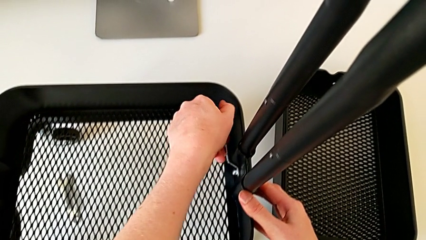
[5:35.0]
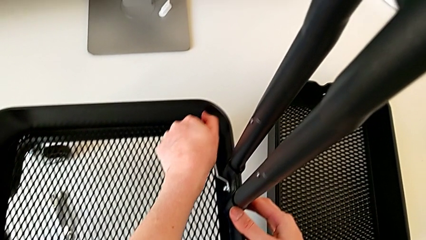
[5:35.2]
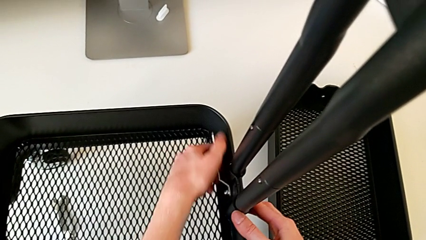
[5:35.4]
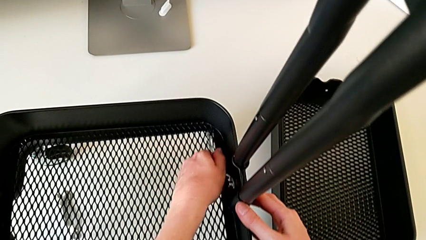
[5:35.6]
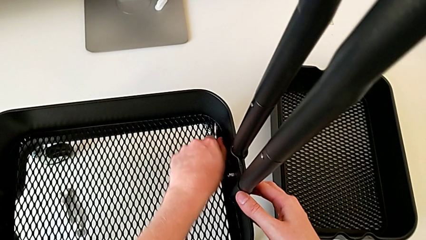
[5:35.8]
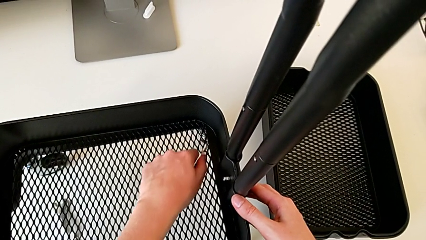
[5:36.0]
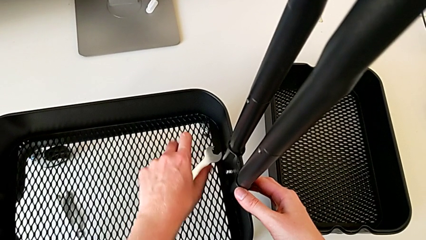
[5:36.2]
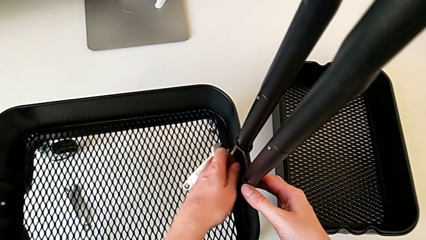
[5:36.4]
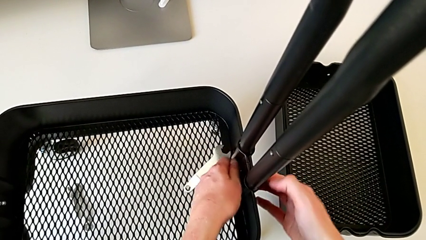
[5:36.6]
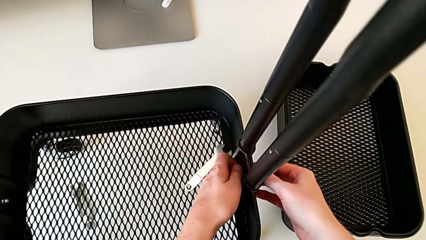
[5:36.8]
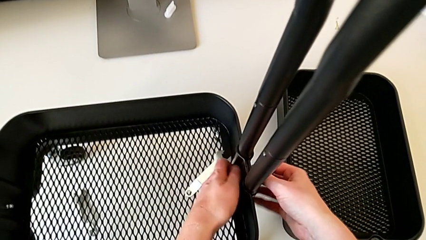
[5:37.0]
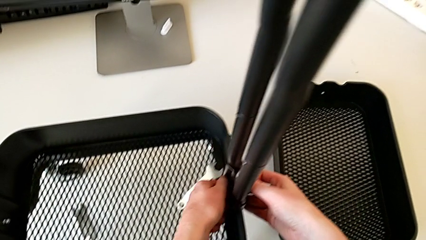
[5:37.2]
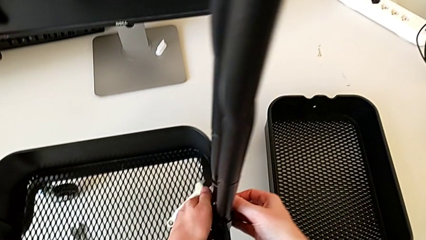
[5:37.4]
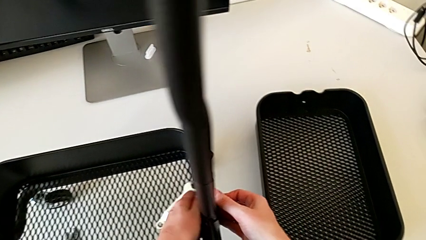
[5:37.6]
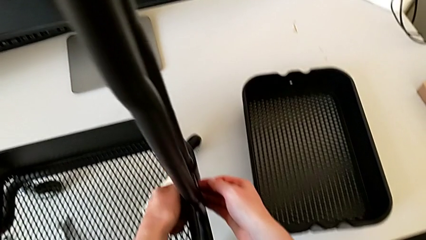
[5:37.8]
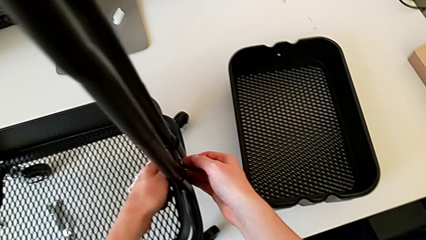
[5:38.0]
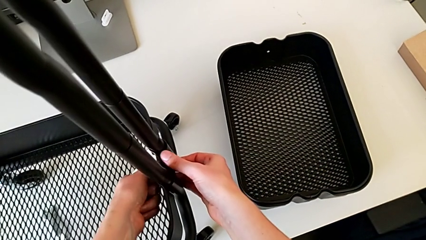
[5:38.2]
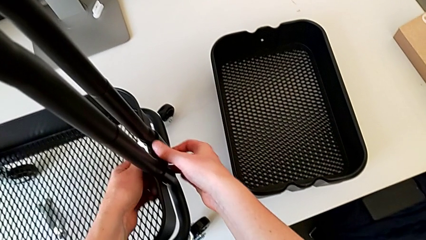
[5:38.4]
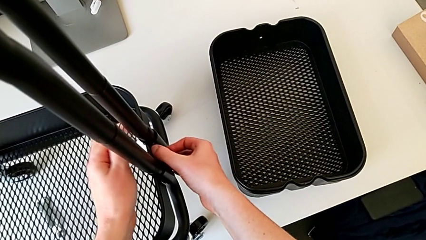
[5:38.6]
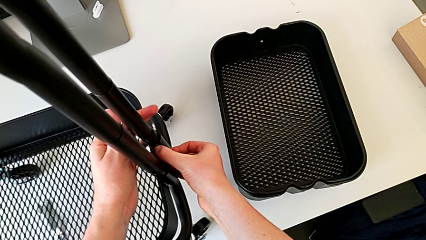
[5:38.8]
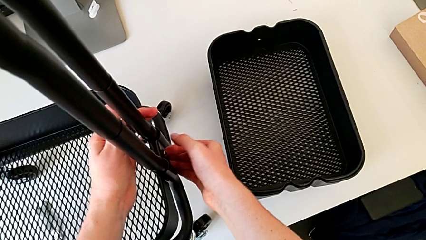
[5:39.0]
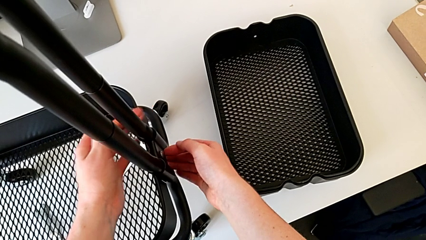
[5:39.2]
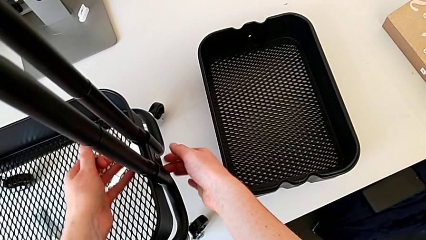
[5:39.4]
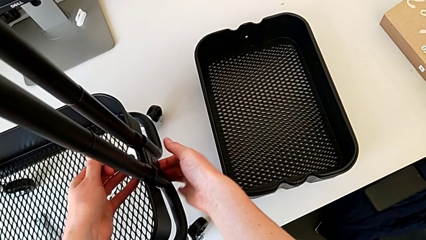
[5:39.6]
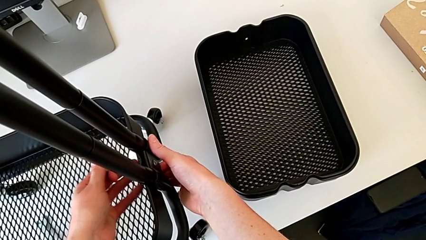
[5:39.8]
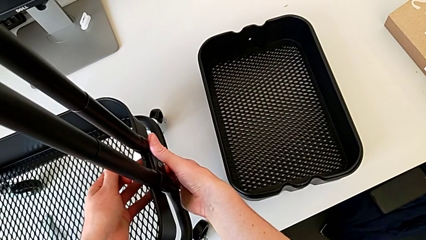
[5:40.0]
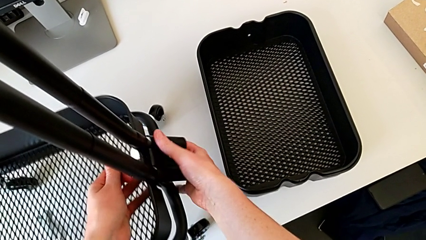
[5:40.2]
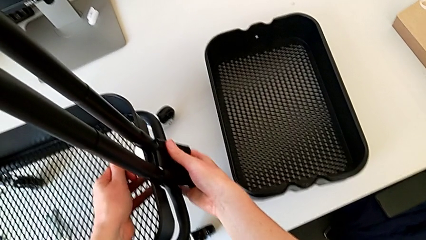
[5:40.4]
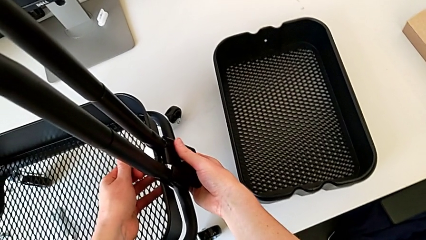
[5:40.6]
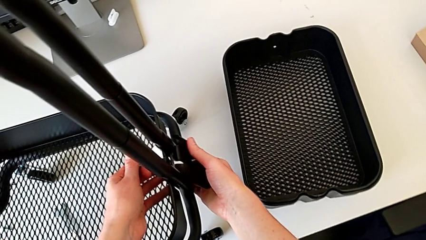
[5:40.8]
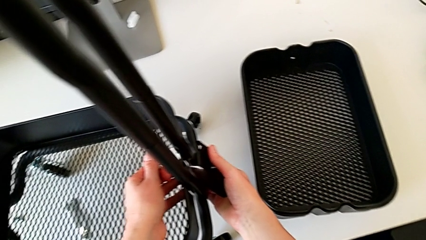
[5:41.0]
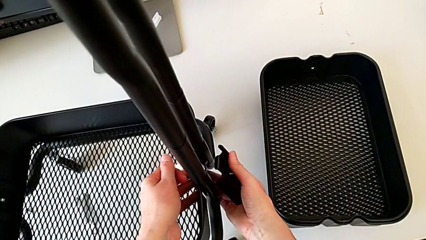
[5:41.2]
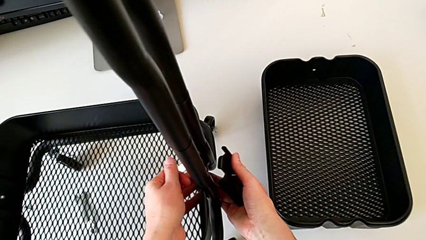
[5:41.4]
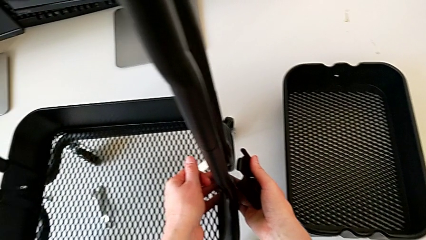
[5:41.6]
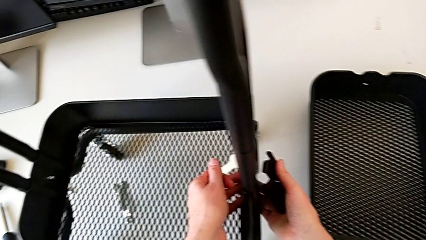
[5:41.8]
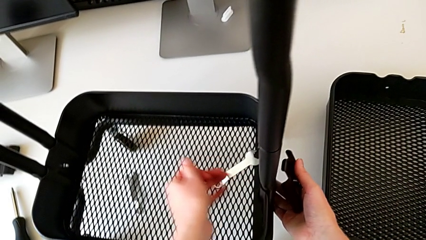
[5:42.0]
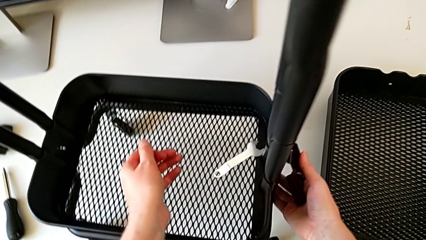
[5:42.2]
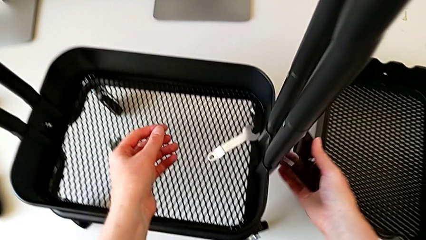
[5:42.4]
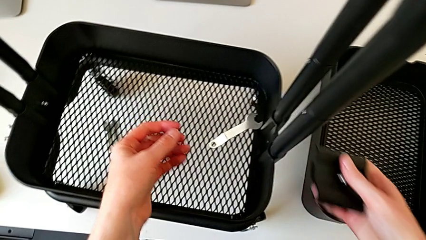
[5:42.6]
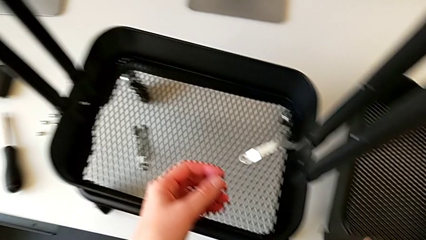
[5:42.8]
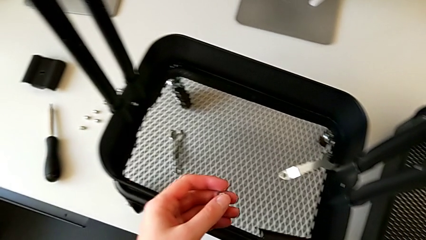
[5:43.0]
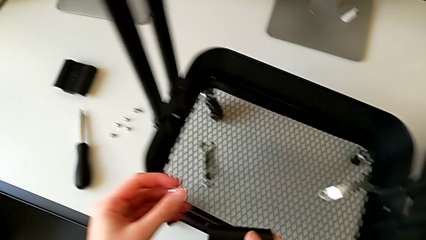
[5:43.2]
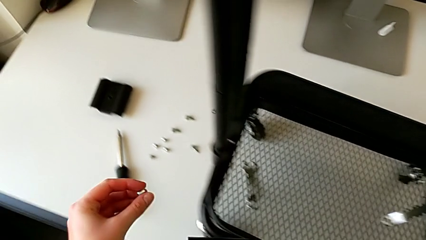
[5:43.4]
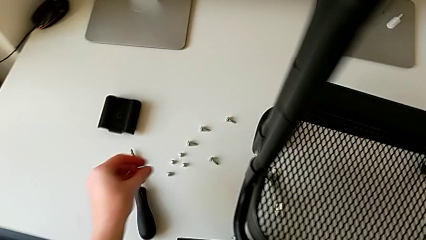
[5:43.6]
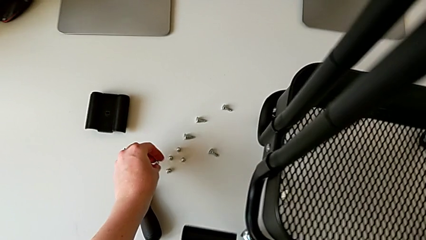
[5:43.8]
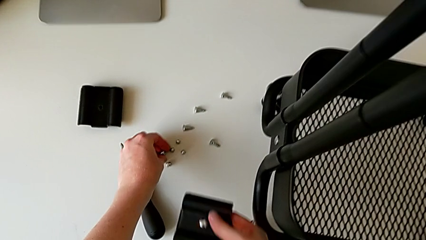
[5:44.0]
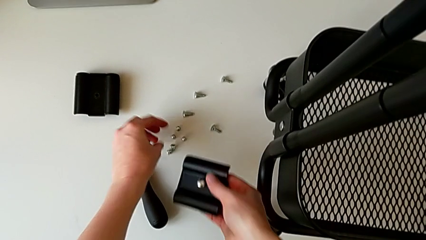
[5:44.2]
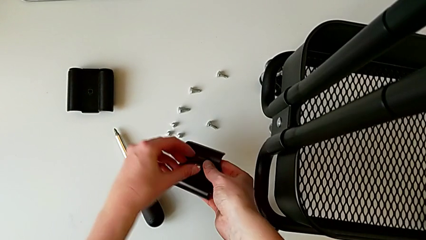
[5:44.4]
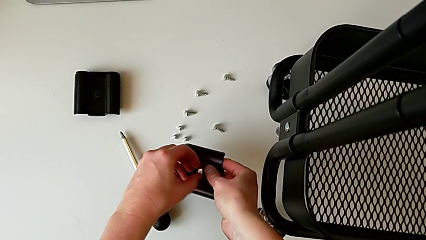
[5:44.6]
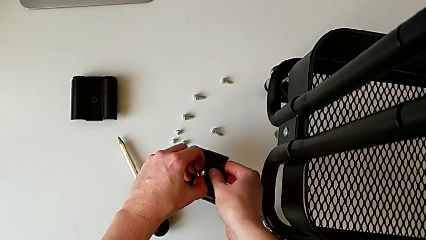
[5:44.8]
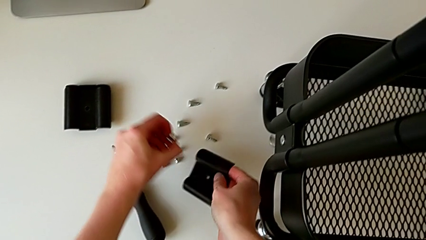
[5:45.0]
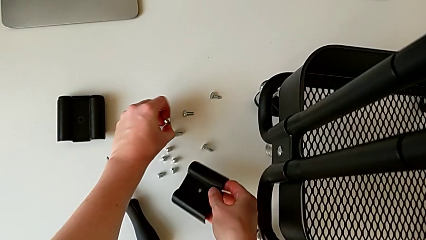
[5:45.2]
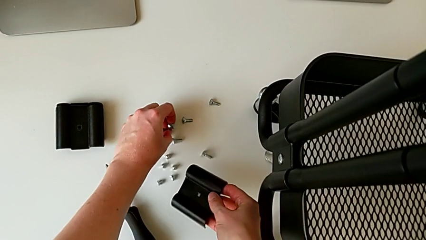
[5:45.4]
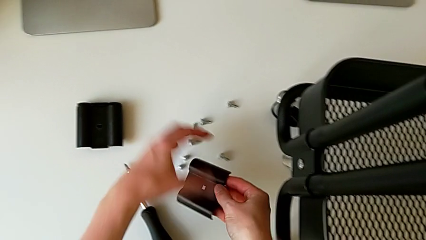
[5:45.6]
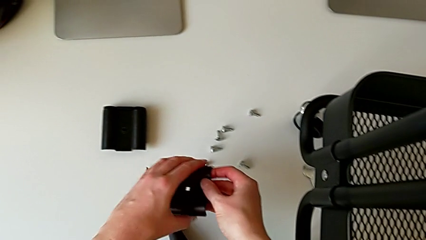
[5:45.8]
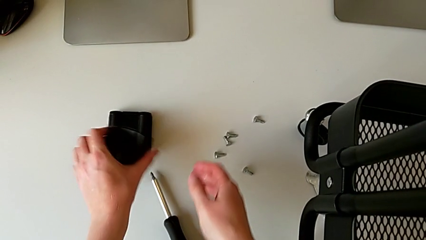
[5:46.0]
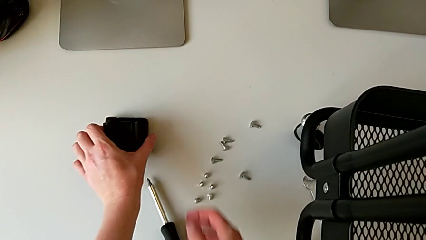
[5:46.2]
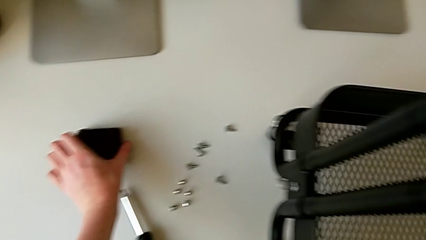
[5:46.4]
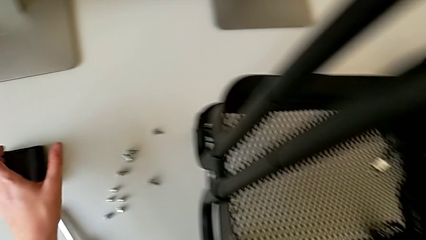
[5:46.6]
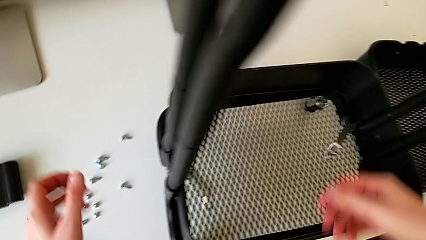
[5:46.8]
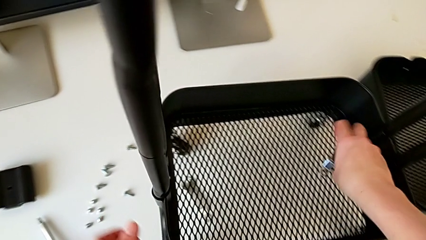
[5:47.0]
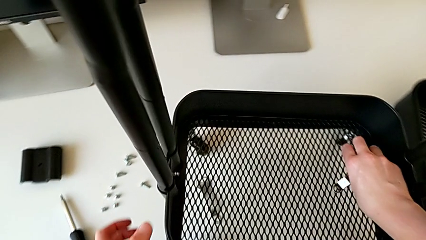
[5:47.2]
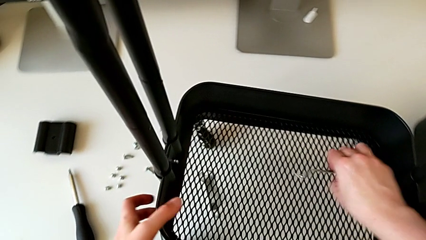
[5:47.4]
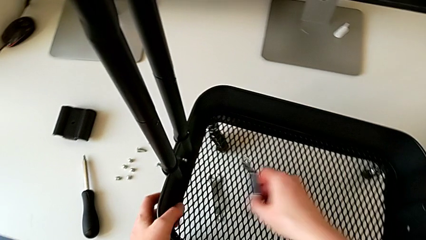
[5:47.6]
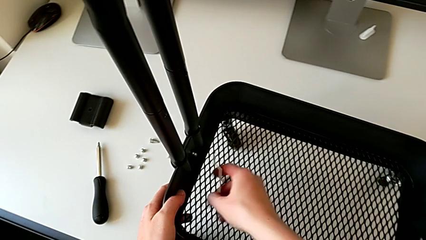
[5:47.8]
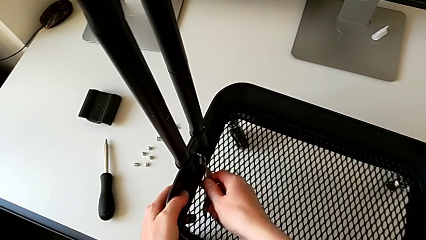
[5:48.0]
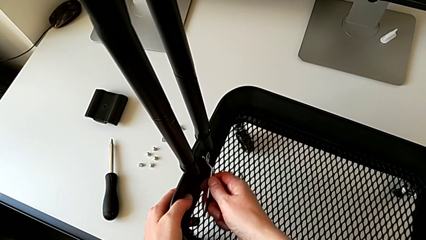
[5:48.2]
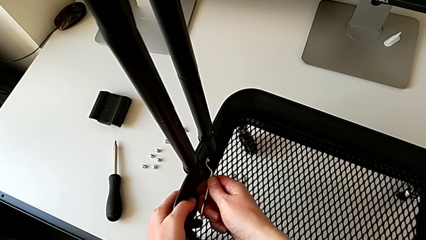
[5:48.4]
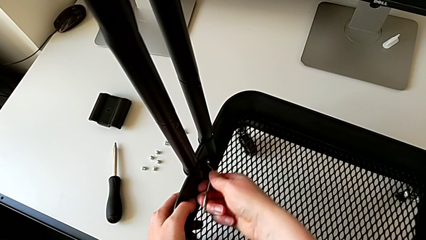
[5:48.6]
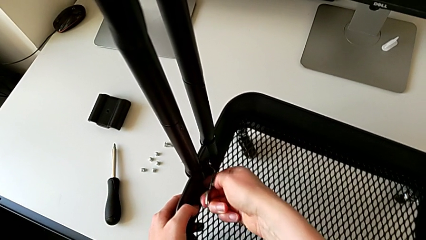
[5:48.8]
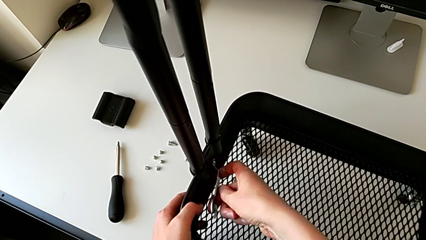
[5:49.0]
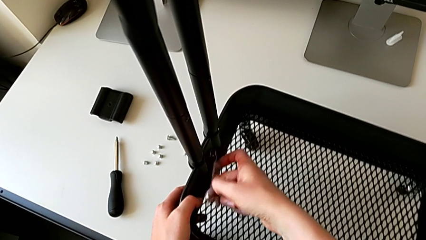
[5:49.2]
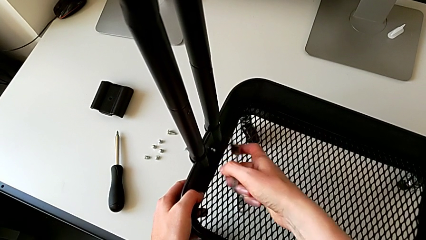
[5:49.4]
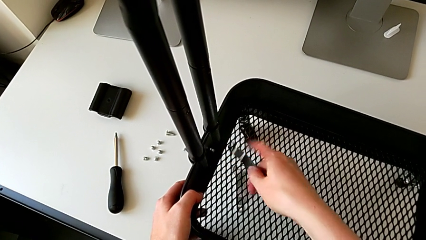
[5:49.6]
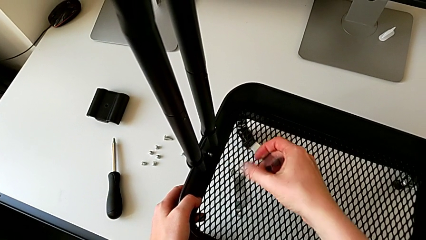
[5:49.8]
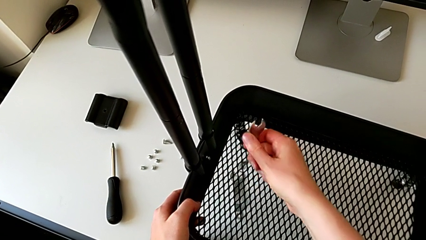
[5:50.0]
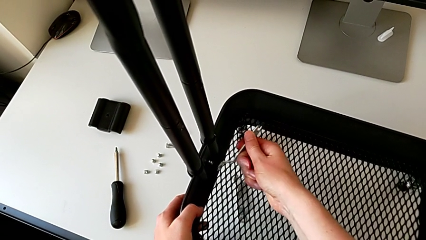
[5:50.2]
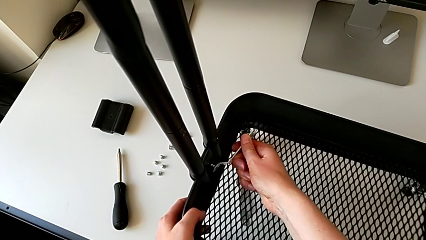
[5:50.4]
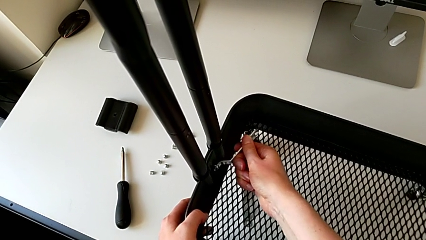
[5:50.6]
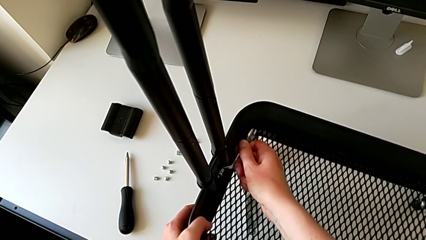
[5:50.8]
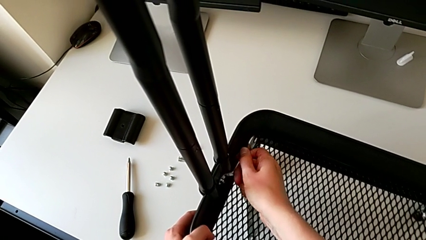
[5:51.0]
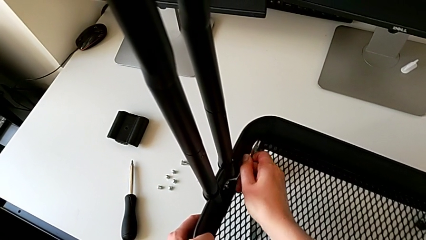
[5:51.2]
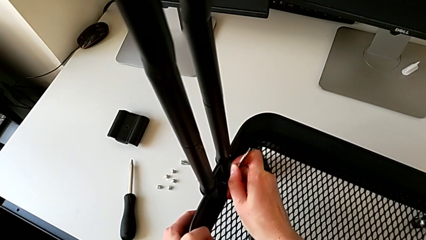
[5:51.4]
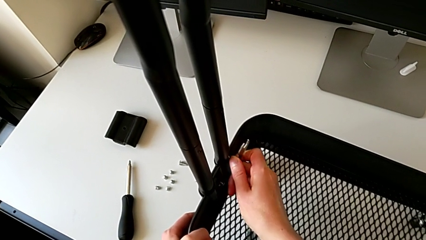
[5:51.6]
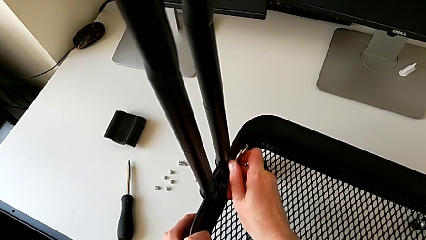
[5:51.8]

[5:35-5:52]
The camera wearer is disassembling the bottom tray. They keep unscrewing the fifth hexagon cap nut, withdraw the bracket, place the screw and grab the hexagonal wrench.
